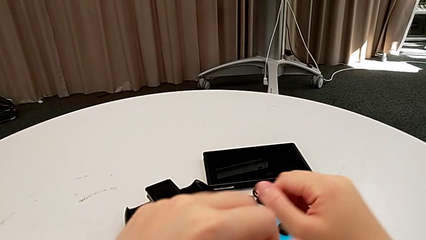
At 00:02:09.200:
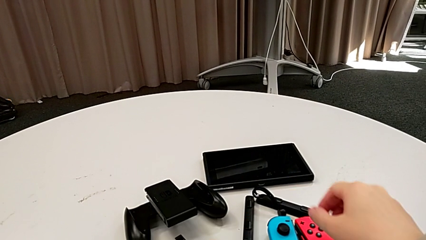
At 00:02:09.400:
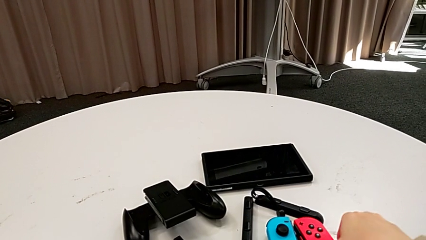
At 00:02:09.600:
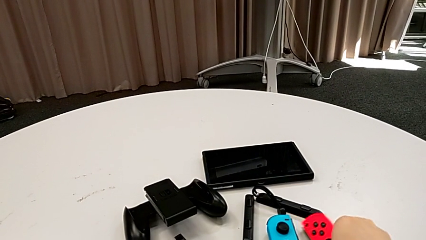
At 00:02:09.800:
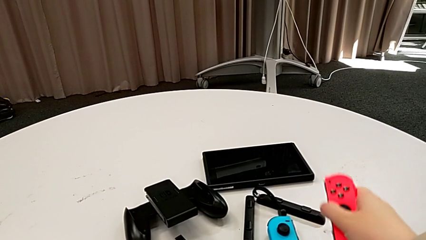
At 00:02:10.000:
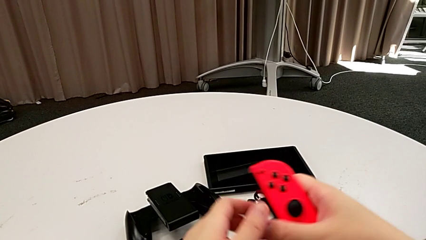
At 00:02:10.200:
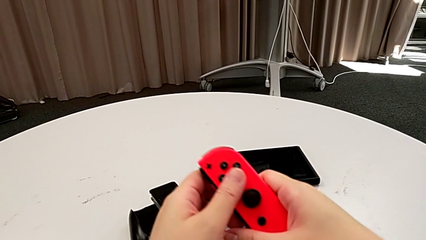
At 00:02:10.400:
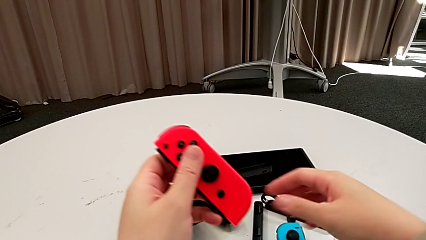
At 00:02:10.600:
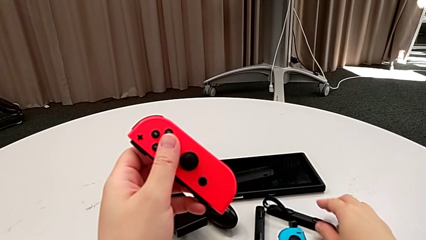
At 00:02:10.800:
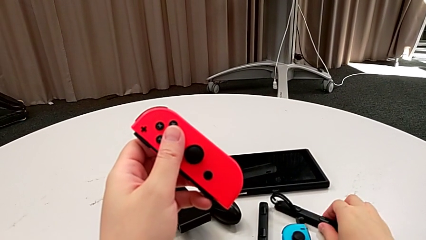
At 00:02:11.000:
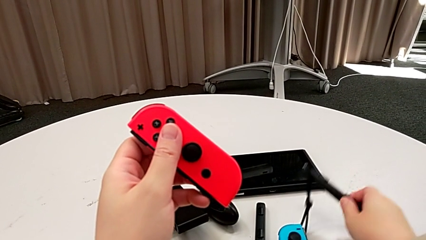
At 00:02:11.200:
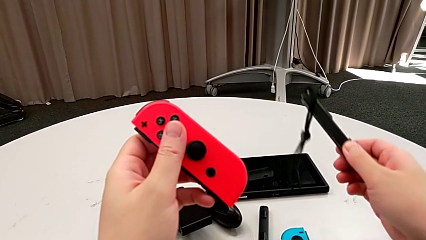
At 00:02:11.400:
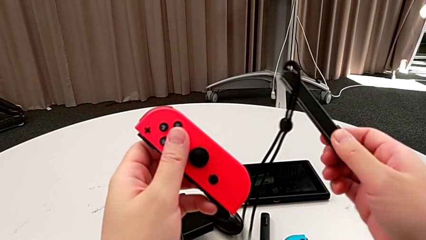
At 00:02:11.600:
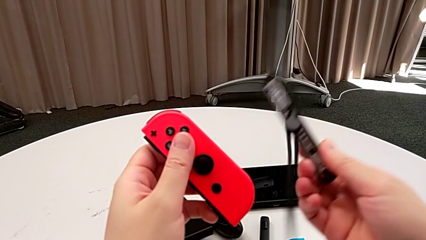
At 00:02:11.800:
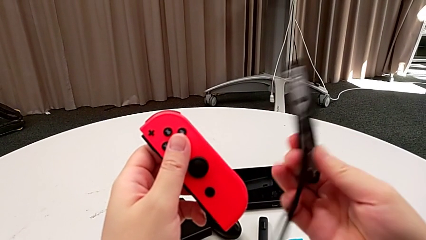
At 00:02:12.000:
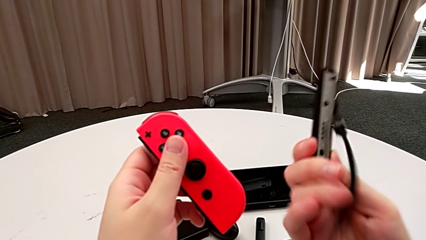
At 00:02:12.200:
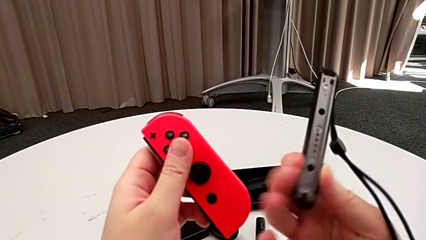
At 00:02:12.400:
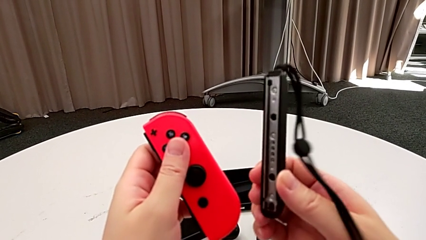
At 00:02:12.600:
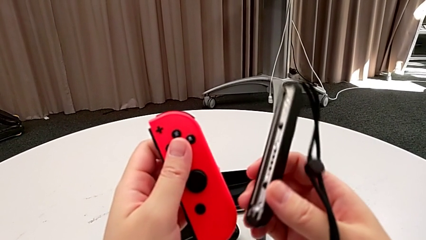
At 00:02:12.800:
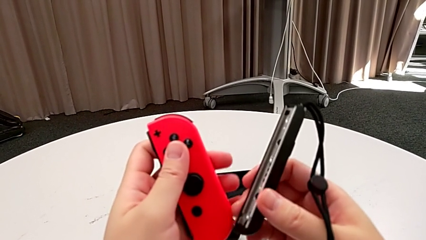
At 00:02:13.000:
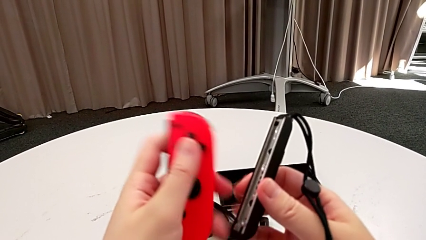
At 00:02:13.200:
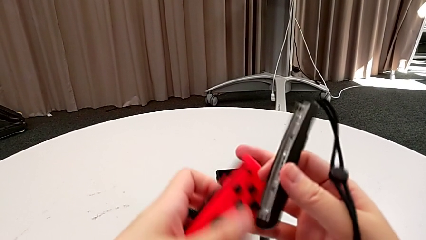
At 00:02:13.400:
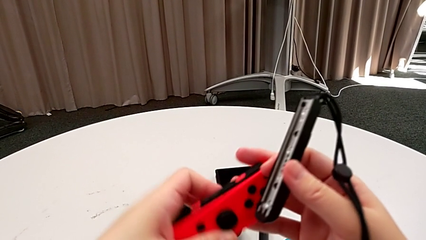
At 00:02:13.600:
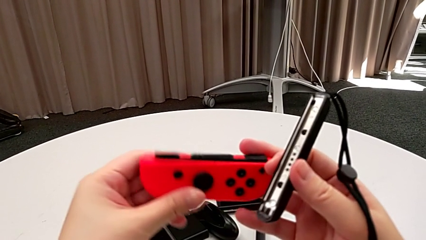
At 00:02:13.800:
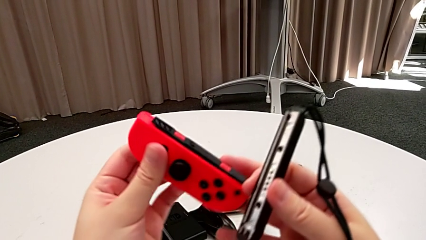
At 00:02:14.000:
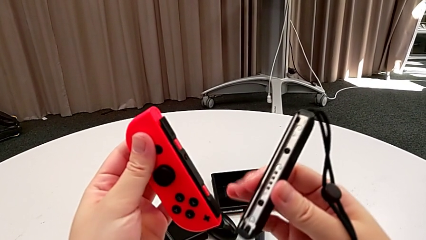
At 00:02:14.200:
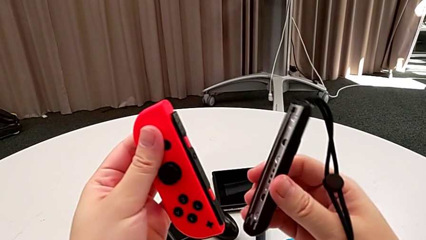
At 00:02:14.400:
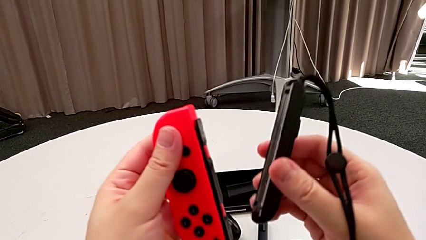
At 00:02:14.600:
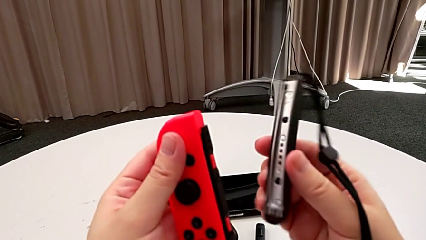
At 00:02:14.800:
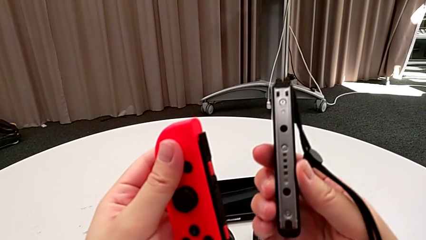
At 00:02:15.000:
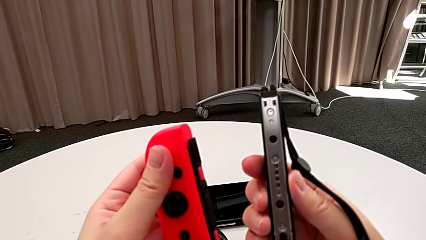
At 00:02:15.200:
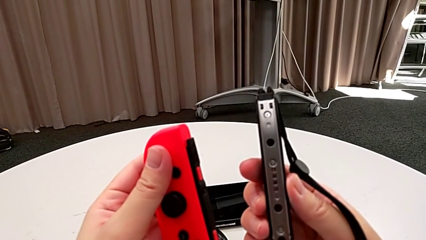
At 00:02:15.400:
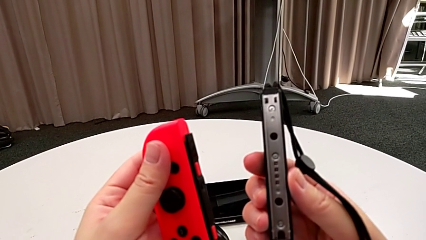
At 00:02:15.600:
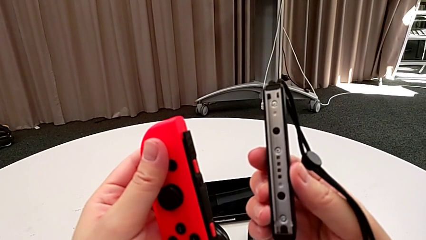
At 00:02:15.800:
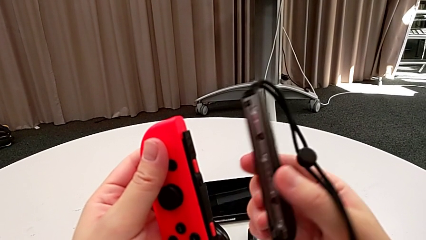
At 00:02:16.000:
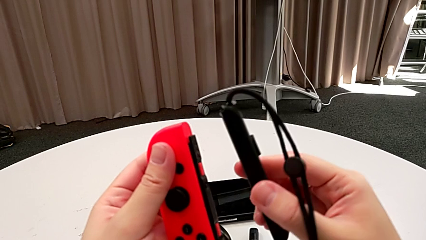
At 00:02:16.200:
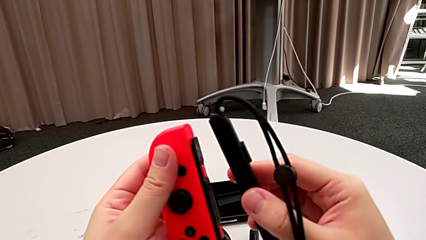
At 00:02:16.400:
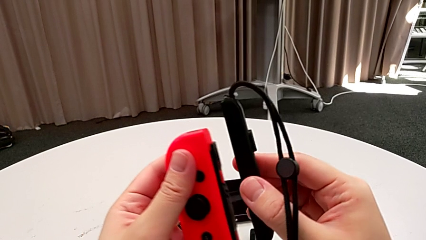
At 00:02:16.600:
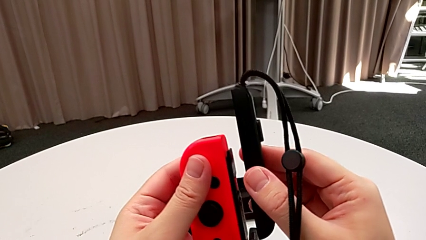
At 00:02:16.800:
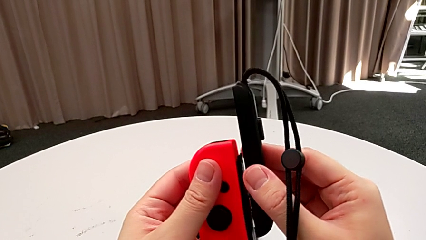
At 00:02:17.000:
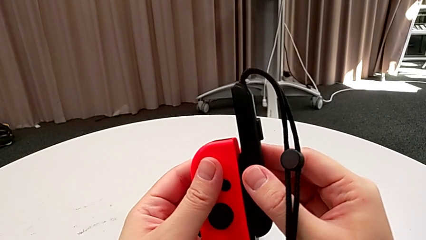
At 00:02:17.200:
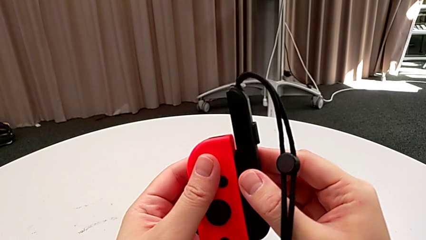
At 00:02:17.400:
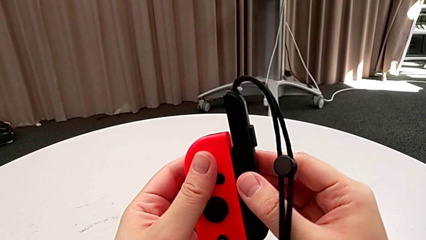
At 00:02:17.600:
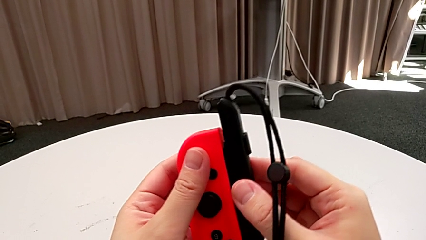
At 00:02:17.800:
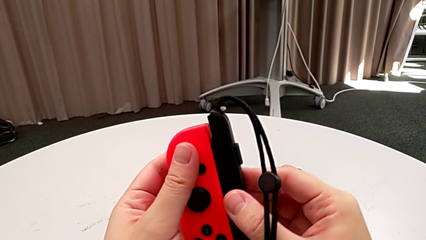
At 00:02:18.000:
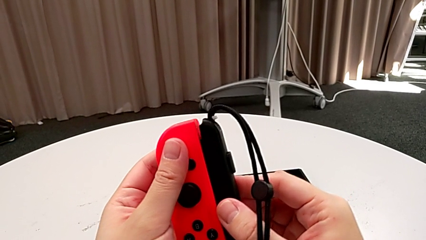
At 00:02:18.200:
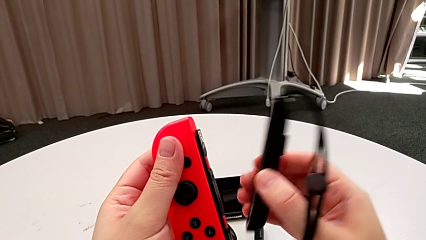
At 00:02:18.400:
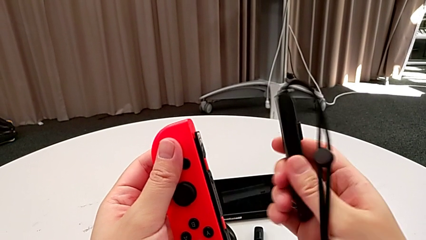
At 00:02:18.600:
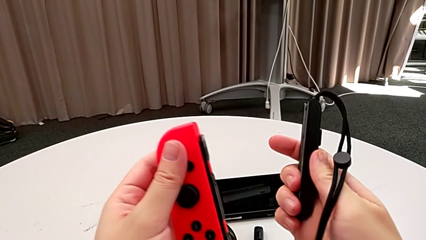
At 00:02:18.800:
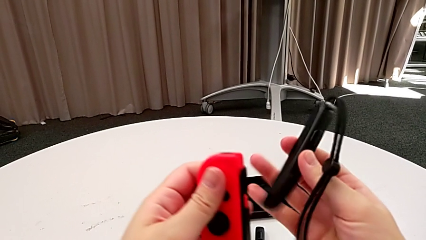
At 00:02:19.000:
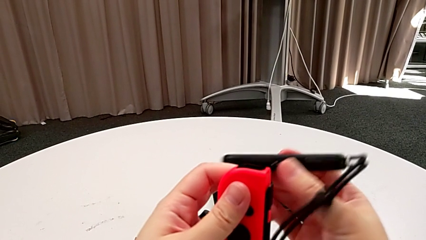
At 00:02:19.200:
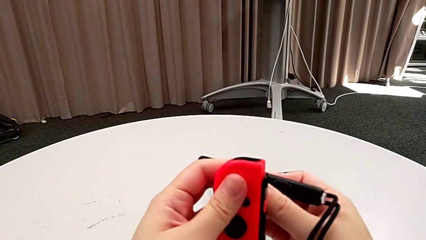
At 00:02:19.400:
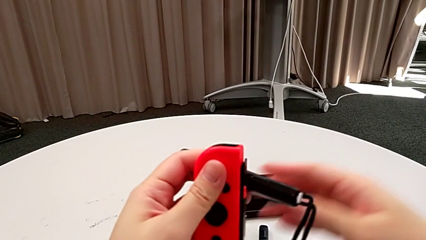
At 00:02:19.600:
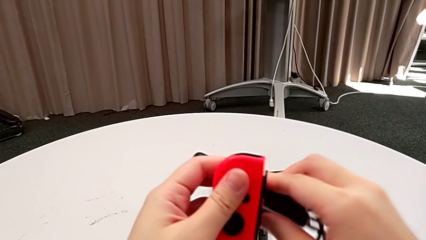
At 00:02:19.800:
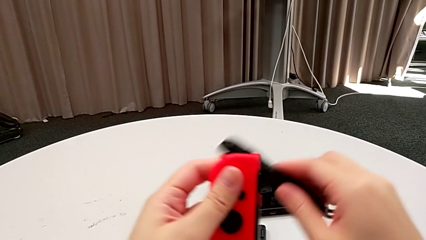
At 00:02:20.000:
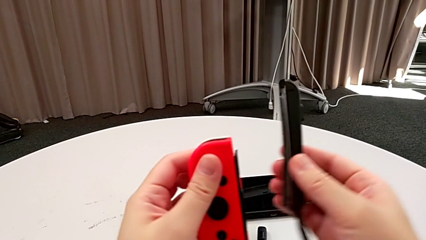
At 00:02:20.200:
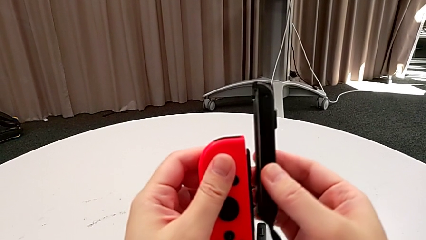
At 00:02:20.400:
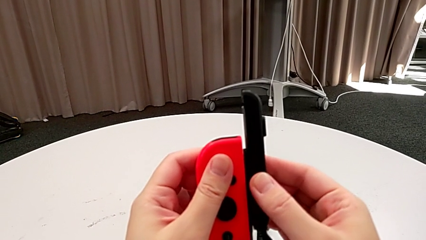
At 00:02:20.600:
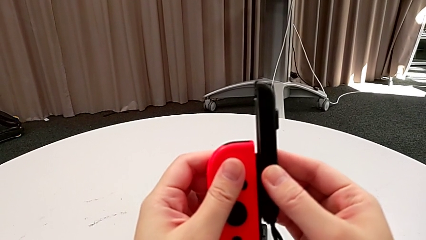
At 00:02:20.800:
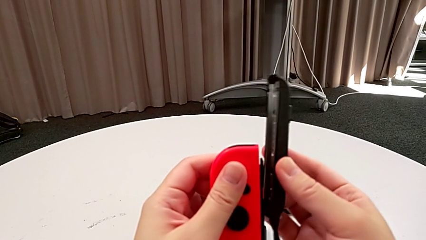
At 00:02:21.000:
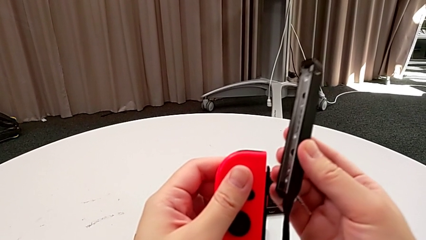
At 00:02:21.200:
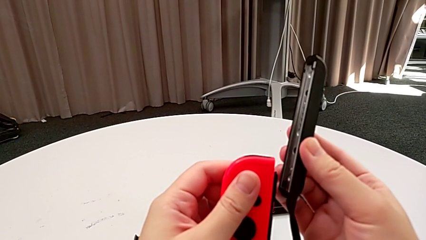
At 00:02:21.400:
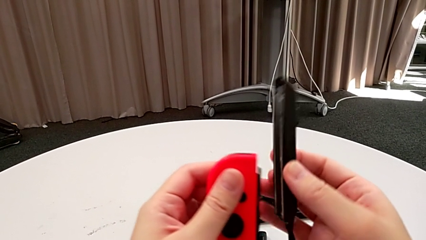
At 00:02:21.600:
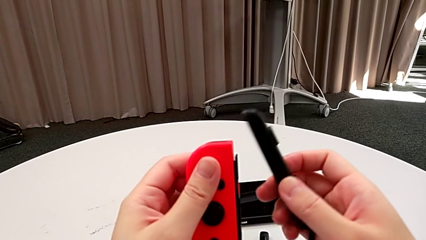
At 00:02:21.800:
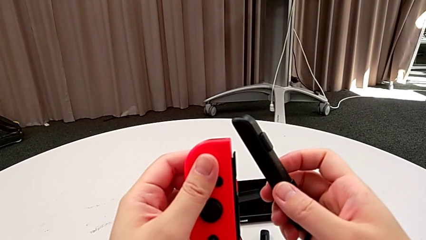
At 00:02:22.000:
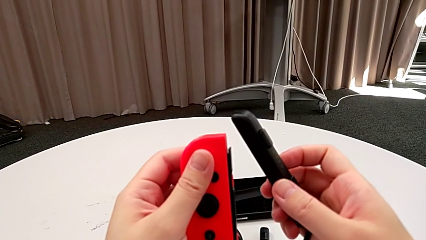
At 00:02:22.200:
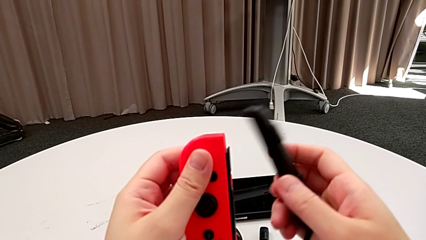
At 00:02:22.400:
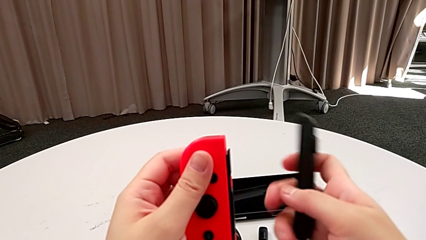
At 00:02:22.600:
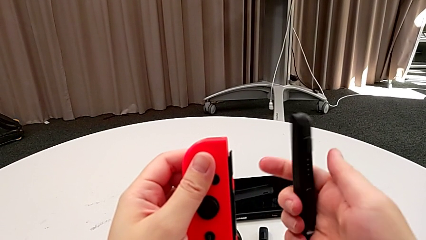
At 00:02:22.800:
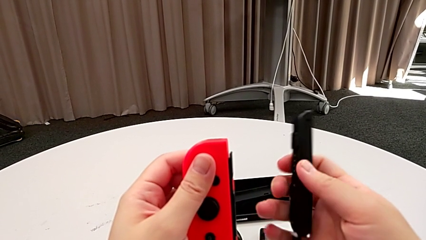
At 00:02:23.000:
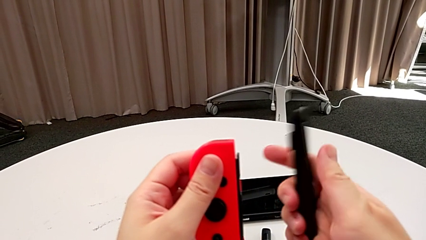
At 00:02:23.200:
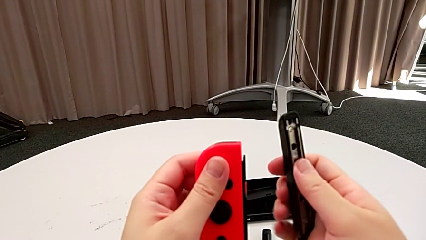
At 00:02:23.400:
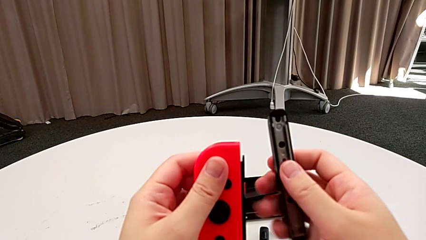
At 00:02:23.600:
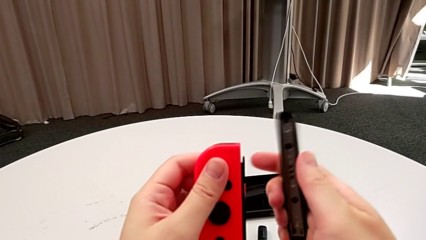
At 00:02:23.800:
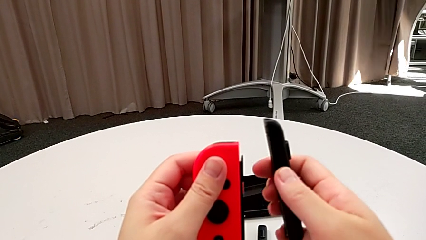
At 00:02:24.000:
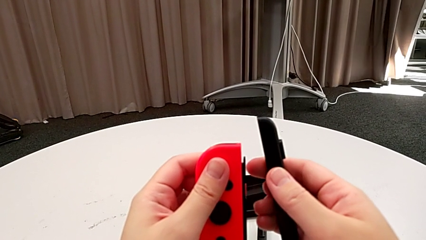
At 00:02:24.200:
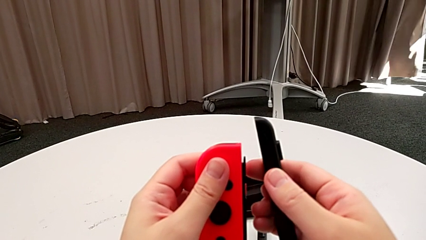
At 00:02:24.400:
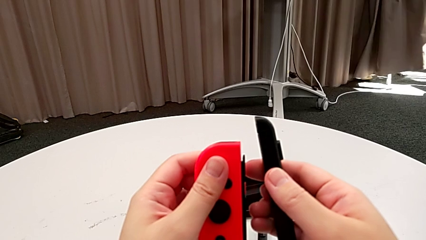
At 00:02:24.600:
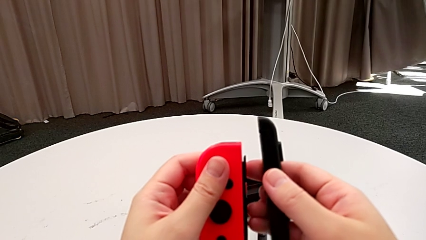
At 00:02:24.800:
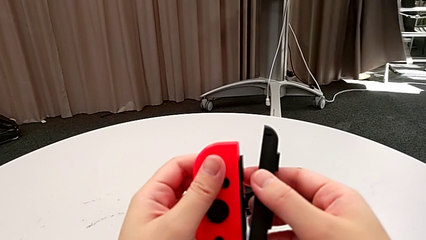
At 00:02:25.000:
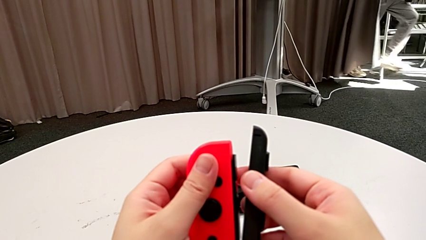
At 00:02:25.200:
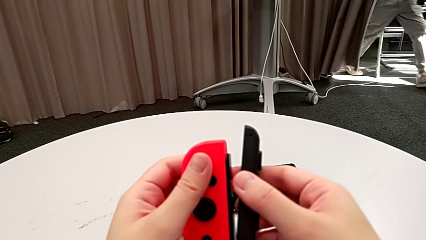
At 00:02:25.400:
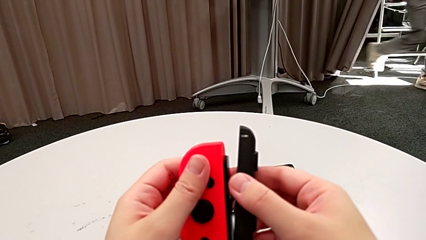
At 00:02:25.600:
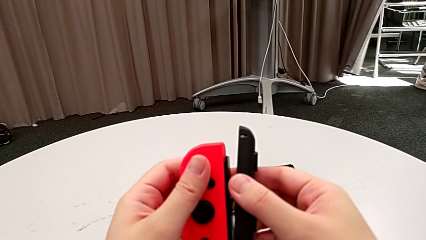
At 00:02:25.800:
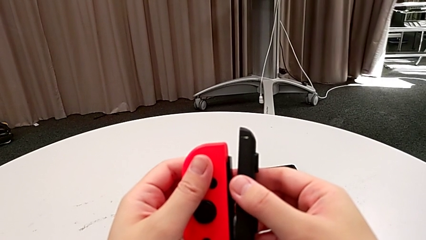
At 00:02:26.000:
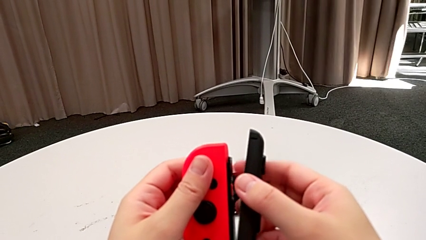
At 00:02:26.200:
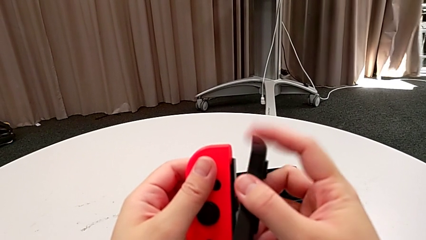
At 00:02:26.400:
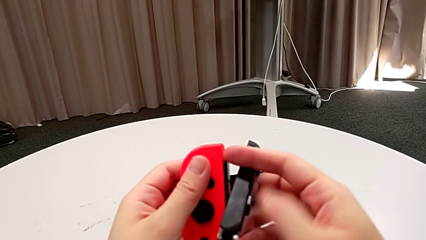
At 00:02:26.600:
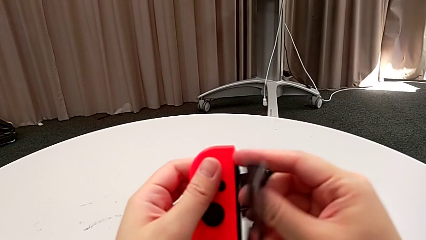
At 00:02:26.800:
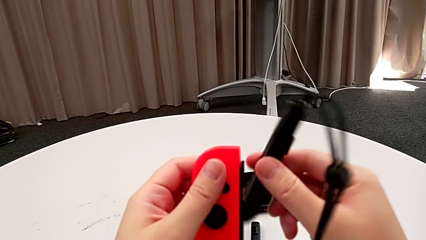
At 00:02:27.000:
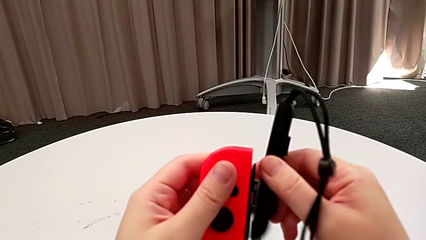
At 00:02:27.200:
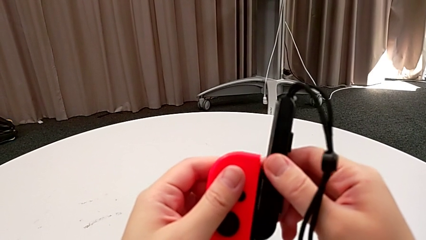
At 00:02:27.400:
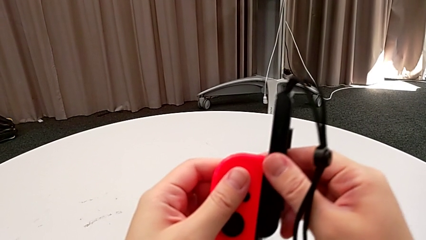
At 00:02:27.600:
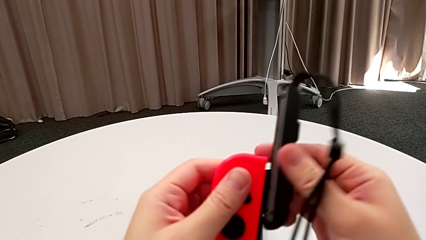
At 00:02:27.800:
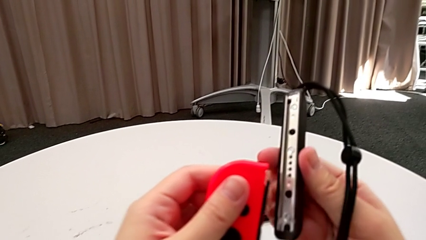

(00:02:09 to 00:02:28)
The camera wearer is inserting the red Joy-Con controller into the Joy-Con straps. They grab the red Joy-Con controller, grab the Joy-Con controller, flip the red Joy-Con controller, inspect the Joy-Con strap, wrongly flip it, unable to attach the Joy-Con controller to the Joy-Con strap correctly, and rotate it twice.
